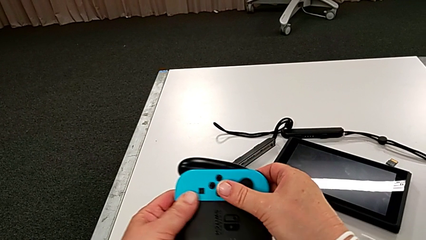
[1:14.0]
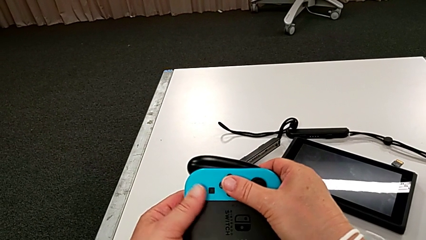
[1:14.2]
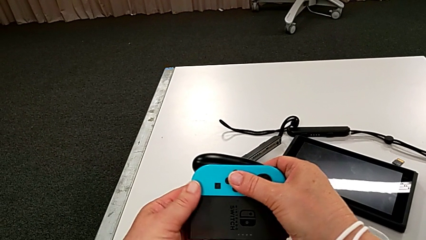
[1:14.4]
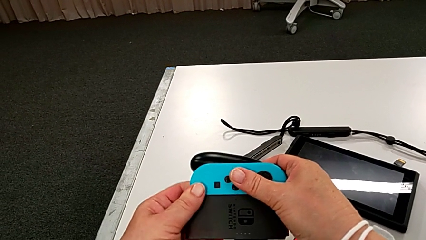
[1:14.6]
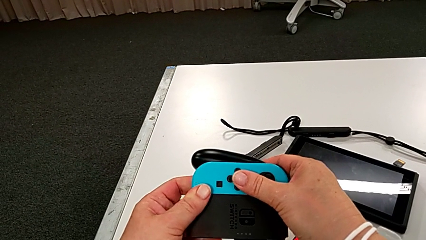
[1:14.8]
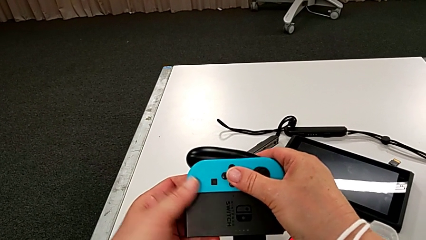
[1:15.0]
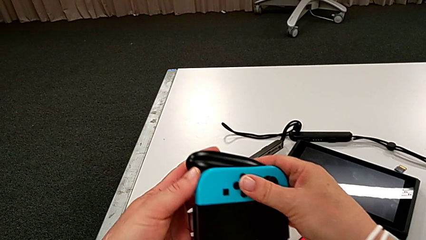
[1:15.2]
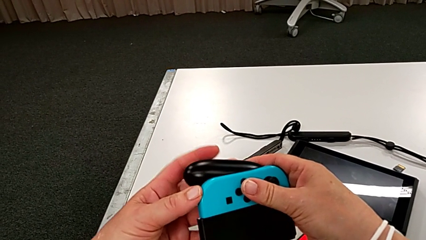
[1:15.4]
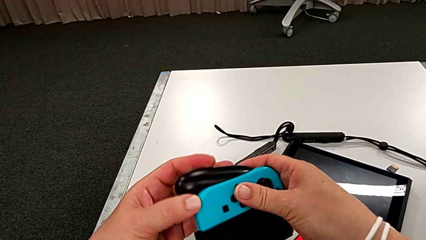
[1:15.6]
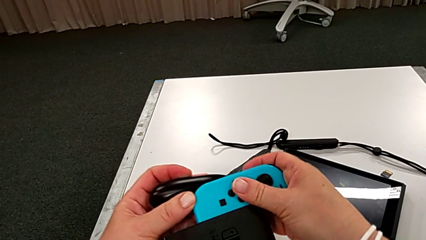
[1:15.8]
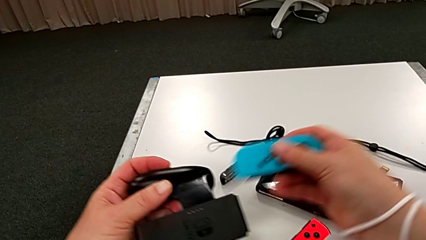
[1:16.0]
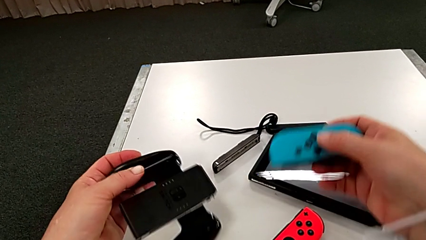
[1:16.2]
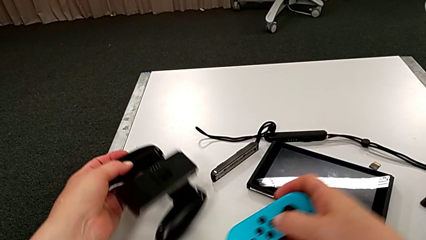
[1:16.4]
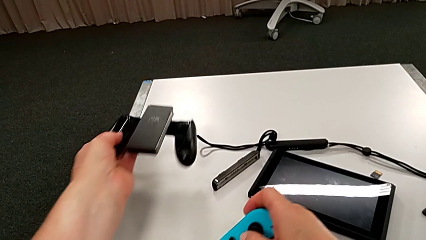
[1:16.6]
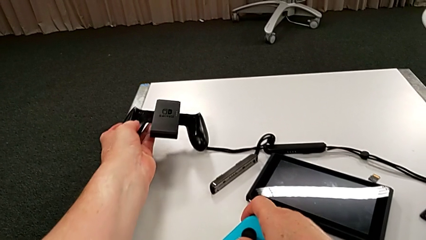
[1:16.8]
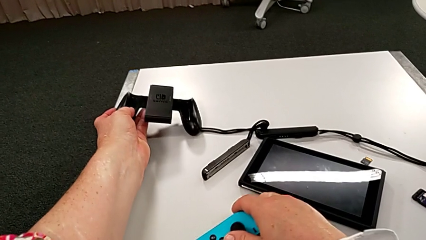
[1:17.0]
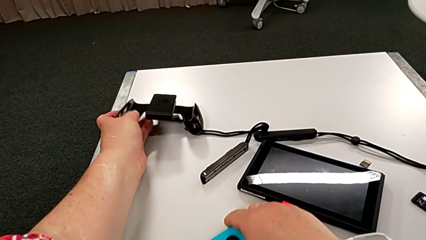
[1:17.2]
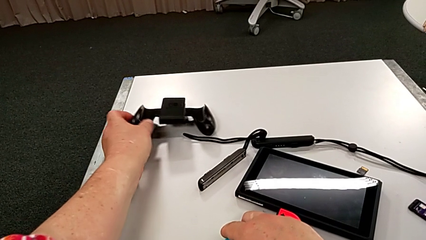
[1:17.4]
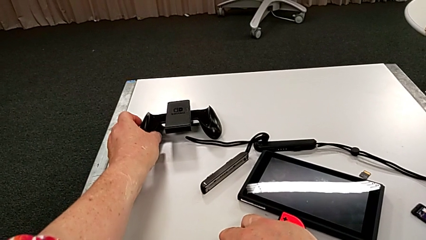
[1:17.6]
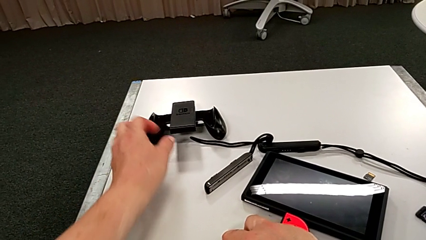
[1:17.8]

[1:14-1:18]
The camera wearer is disassembling the two controllers from the comfort grip. They withdraw the blue Joy-Con controller.

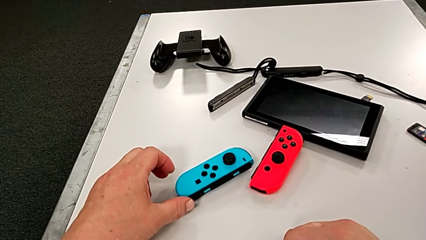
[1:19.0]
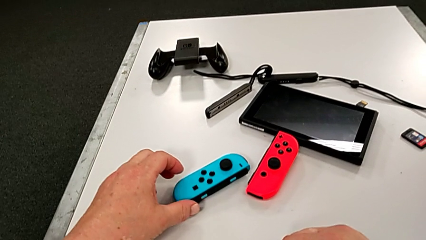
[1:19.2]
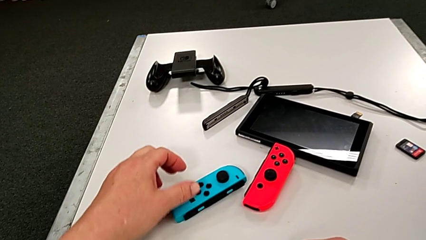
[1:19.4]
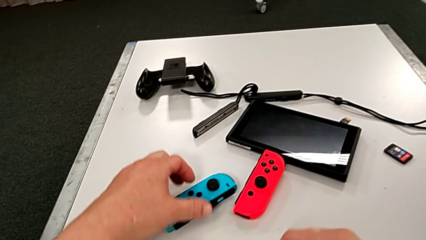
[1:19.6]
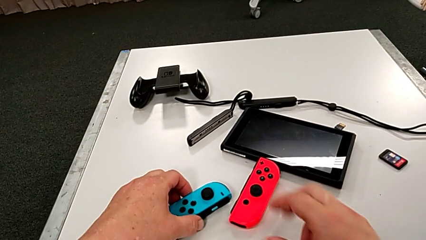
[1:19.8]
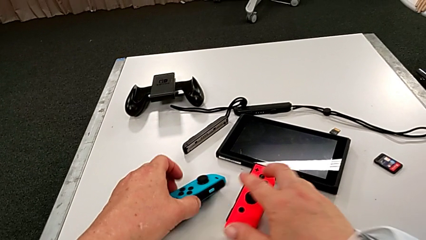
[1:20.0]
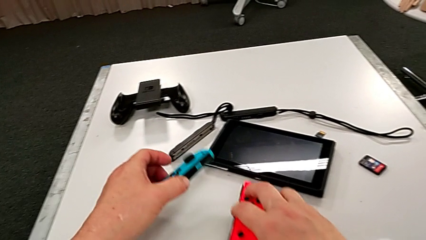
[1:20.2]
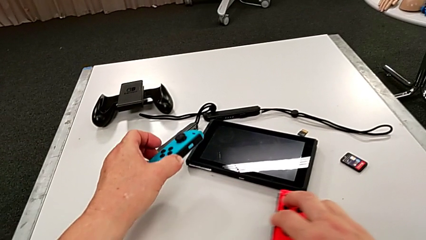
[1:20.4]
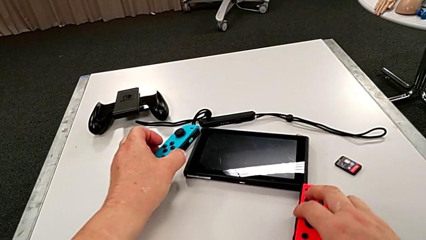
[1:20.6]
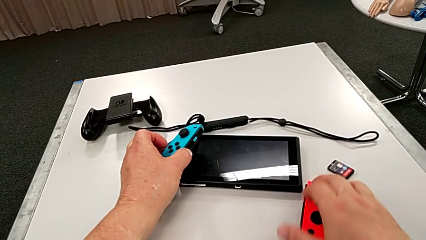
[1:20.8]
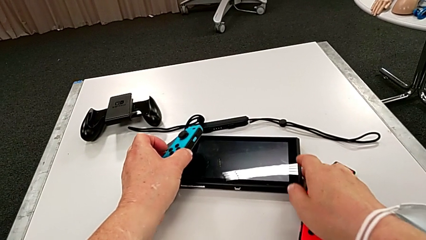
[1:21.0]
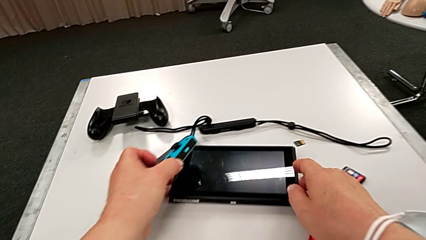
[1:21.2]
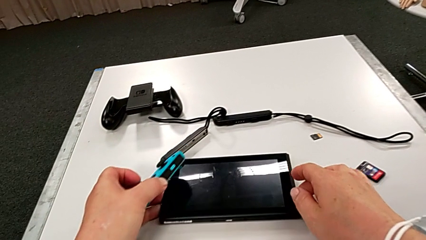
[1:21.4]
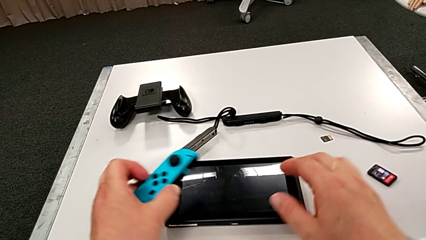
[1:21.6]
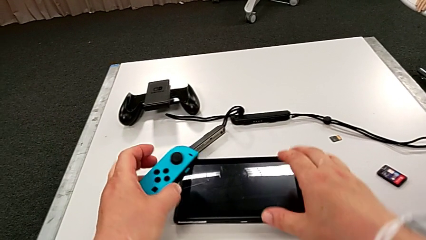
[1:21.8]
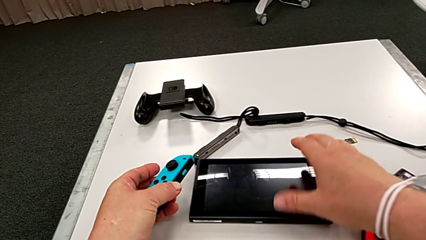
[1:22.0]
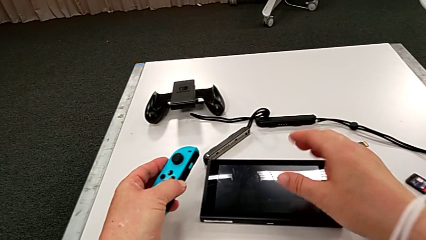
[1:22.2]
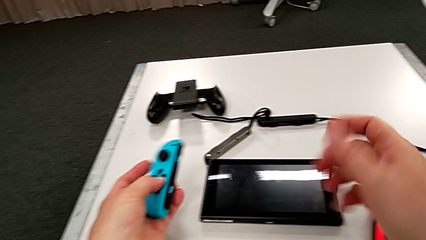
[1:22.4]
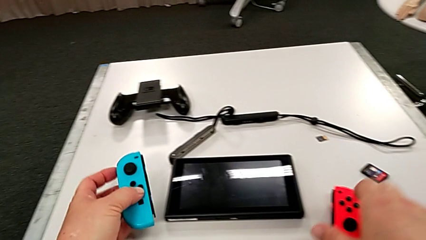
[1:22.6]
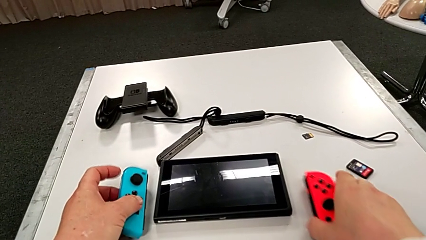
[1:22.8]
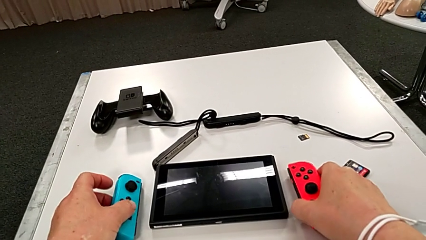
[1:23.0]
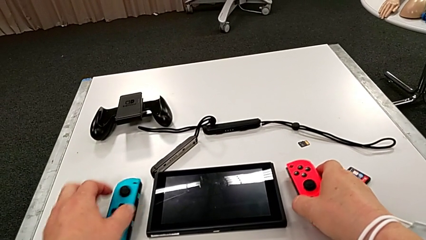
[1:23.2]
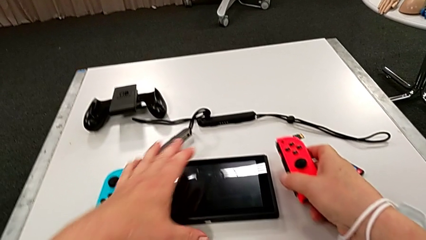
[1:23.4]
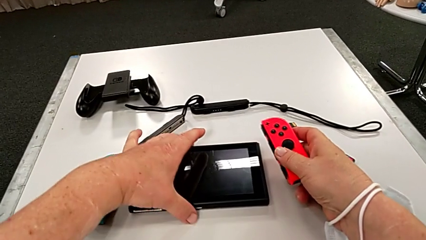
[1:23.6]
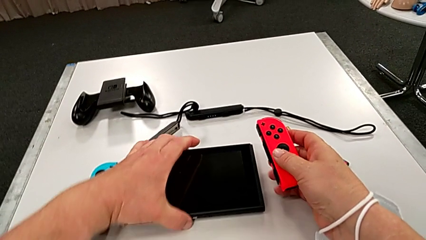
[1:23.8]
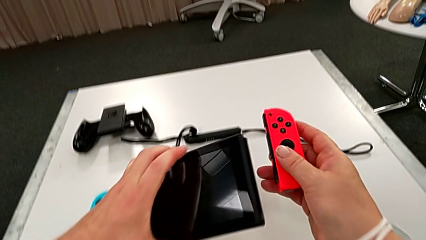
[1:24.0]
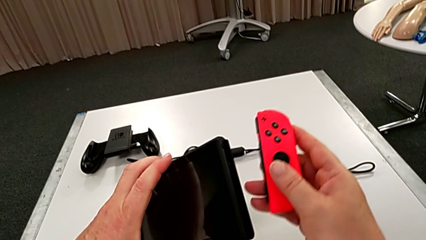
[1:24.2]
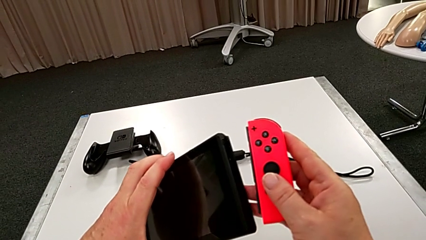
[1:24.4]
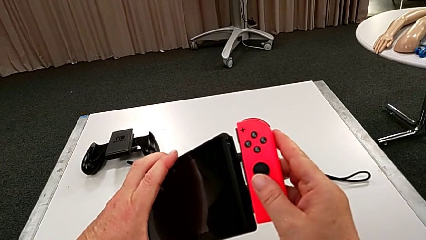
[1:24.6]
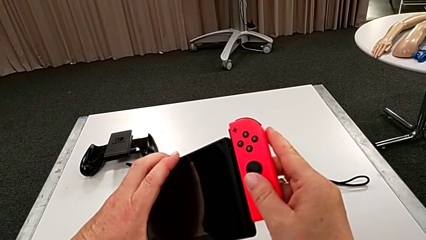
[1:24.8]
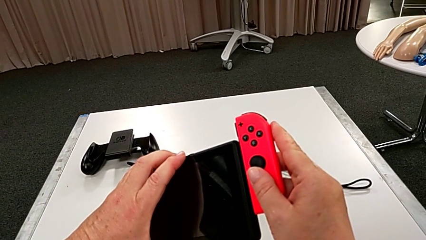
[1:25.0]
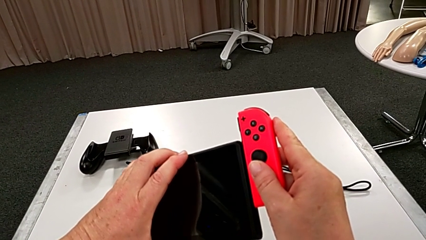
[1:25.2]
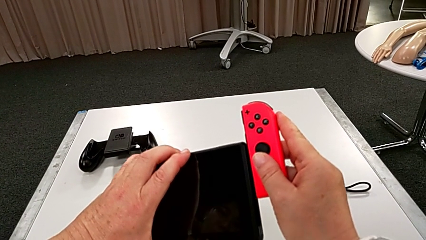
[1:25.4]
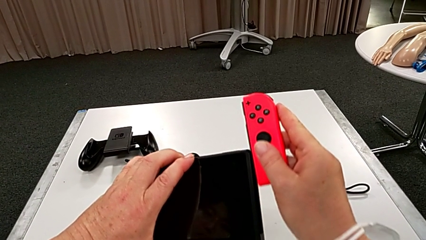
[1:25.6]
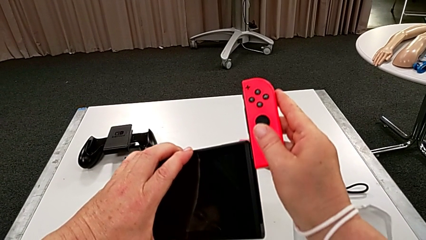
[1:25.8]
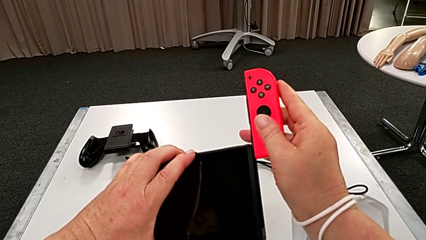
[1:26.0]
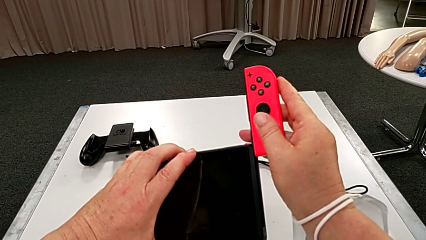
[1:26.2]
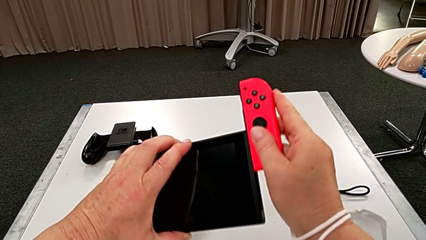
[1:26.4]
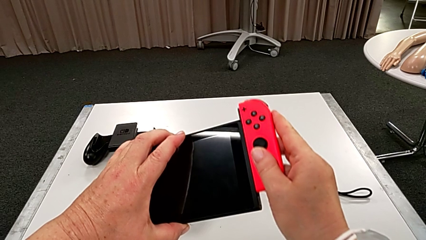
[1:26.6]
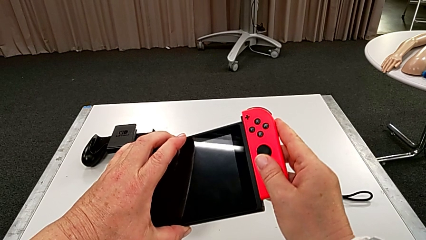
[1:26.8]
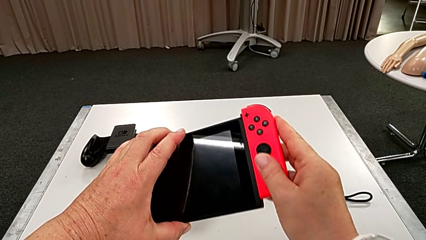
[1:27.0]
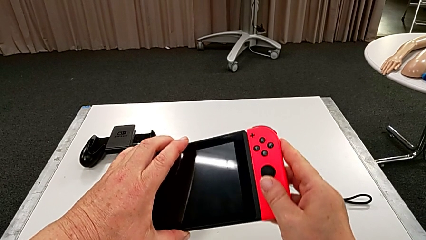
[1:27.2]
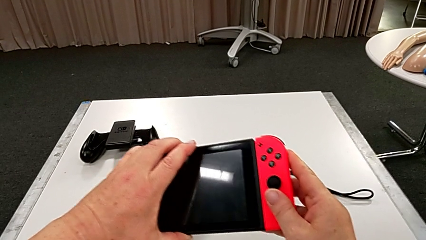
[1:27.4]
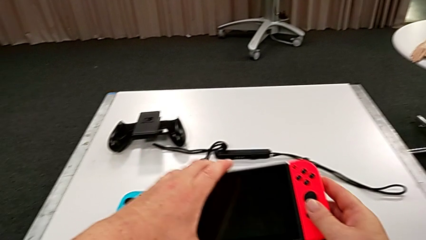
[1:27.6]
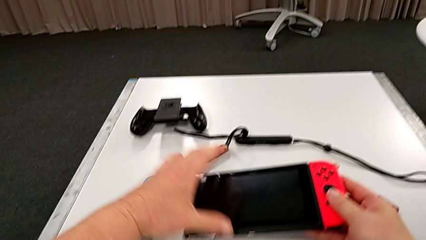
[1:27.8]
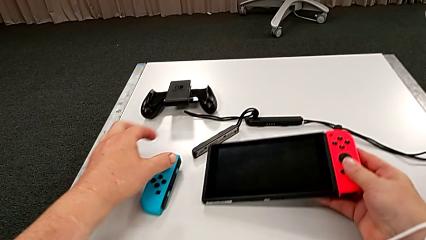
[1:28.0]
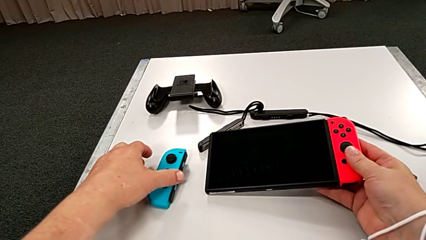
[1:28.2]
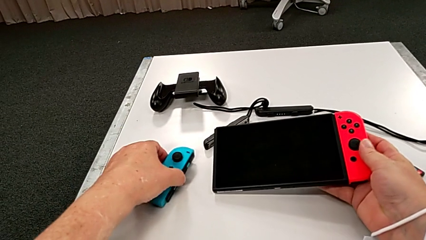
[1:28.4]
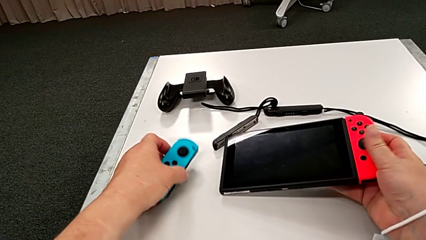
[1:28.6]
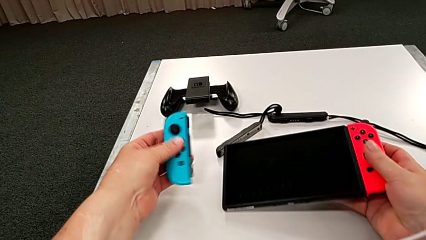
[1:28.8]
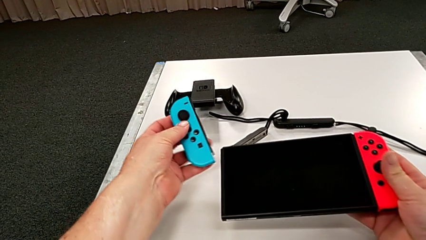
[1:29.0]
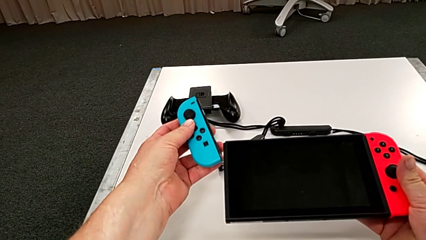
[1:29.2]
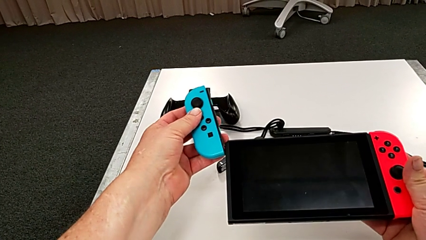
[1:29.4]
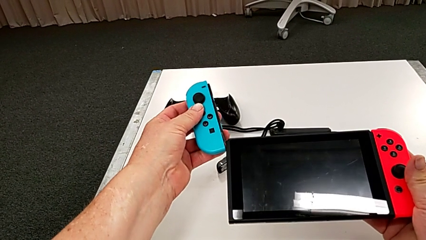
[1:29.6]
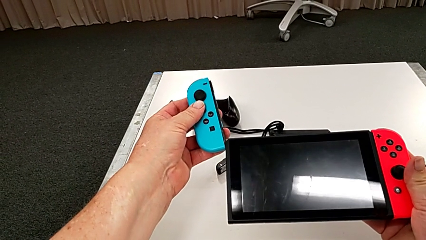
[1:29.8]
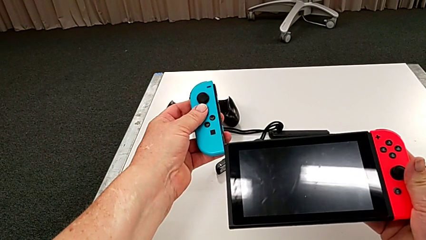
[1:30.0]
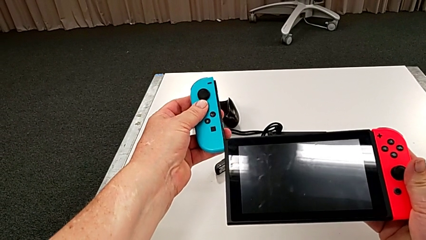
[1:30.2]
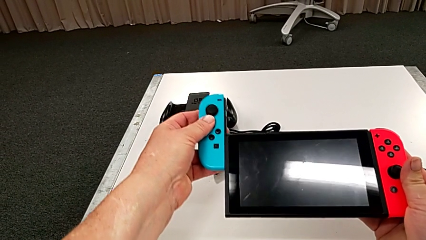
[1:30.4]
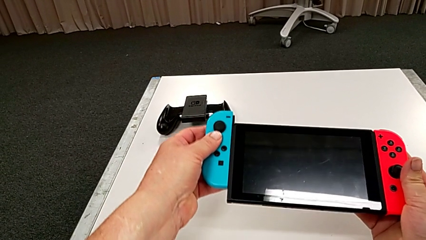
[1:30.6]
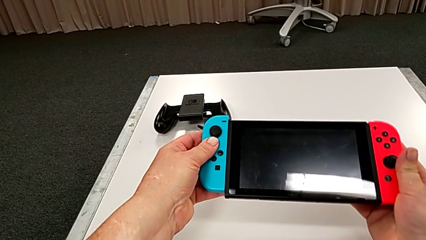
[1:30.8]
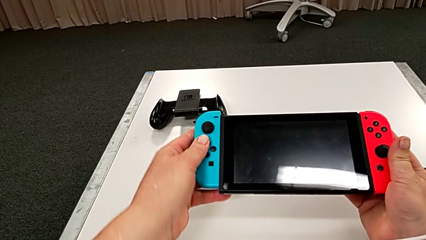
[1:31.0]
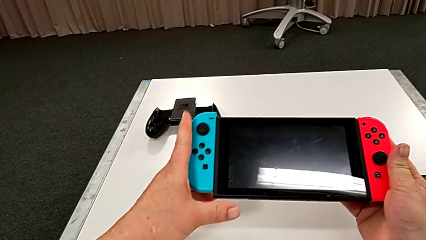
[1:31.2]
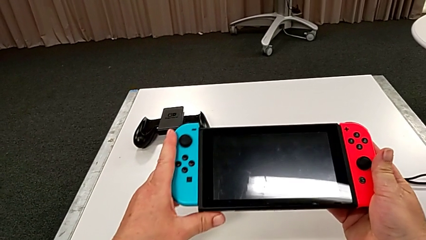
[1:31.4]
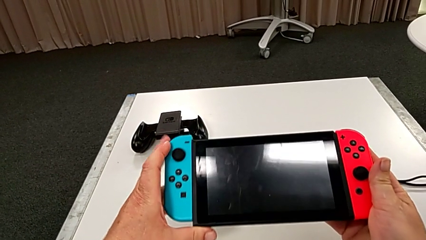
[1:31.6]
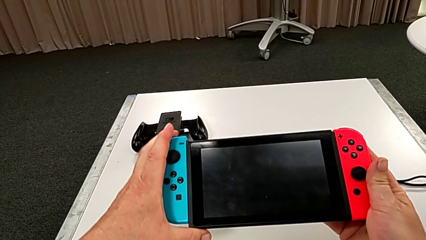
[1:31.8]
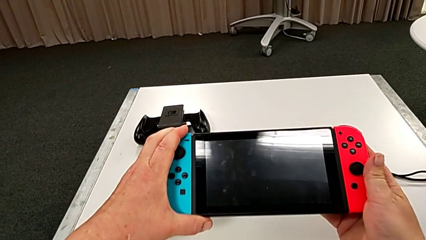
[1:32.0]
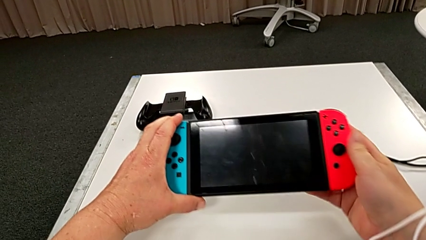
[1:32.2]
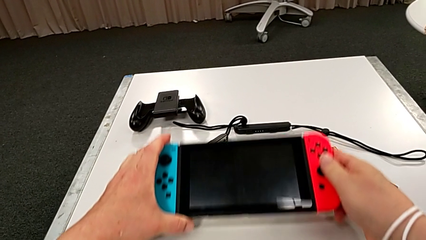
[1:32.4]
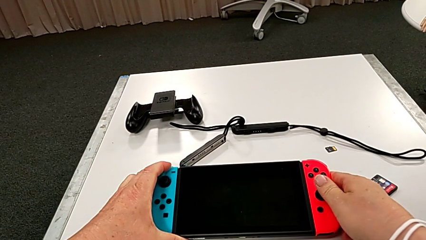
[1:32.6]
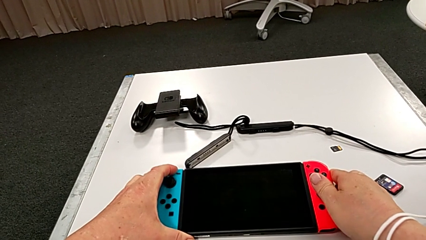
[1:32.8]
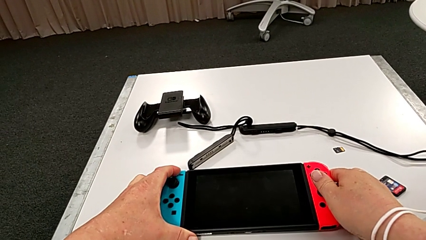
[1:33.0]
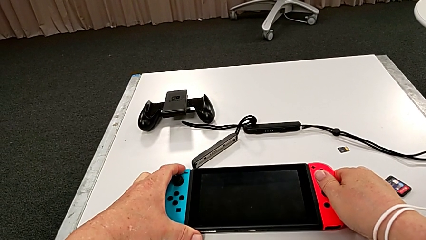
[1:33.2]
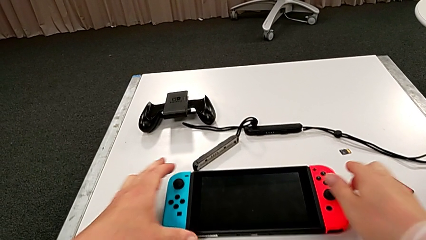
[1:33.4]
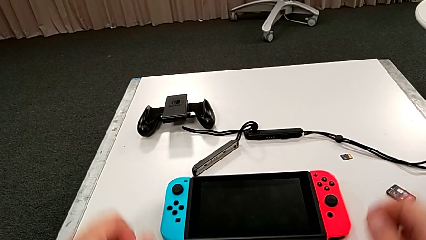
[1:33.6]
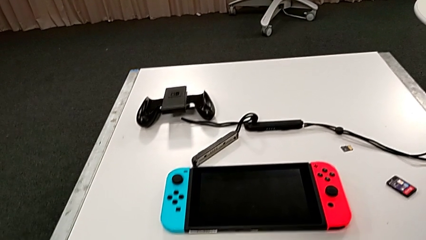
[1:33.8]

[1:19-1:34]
The camera wearer assembles the controllers onto the pad. They grab the blue Joy-Con controller, grab the Nintendo Switch, insert the red Joy-Con controller, grab the blue Joy-Con controller, insert it and place the Nintendo Switch.
